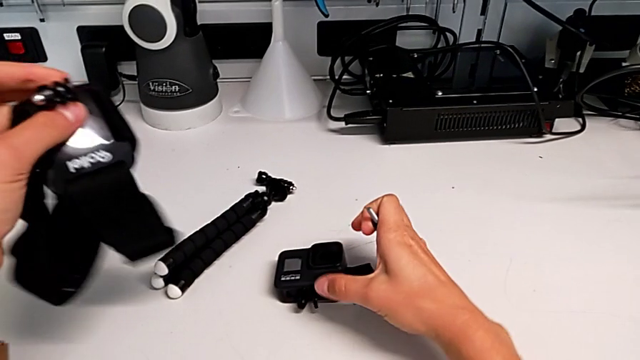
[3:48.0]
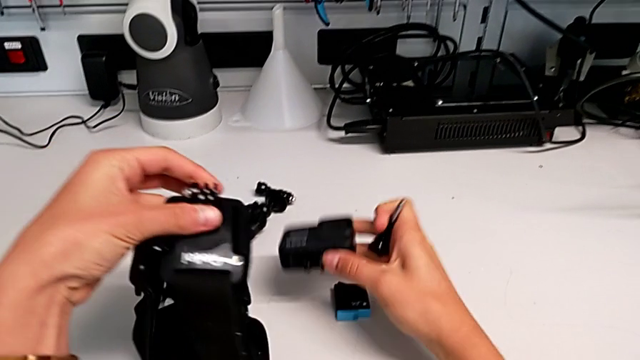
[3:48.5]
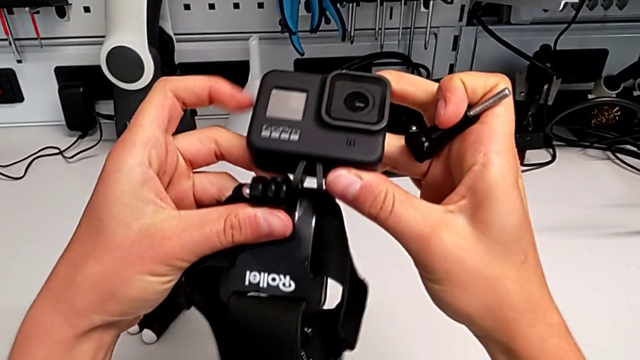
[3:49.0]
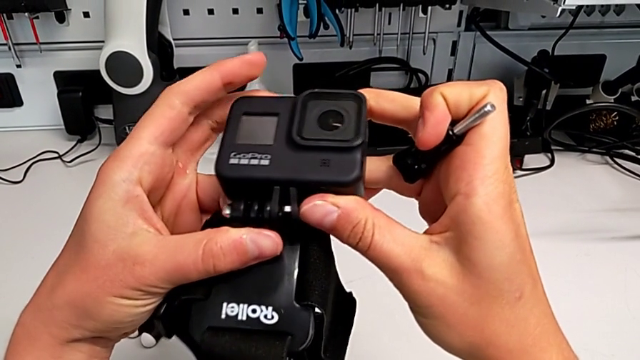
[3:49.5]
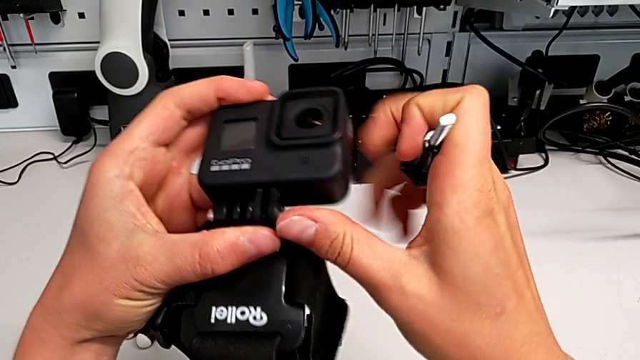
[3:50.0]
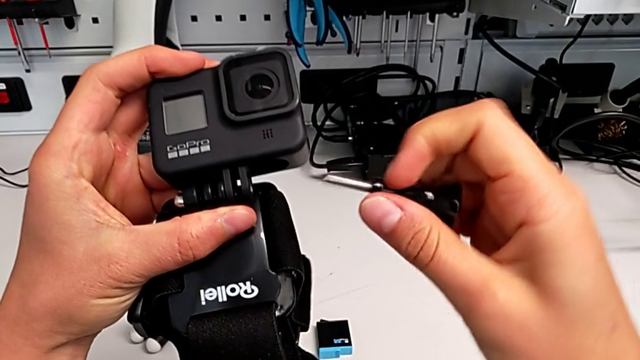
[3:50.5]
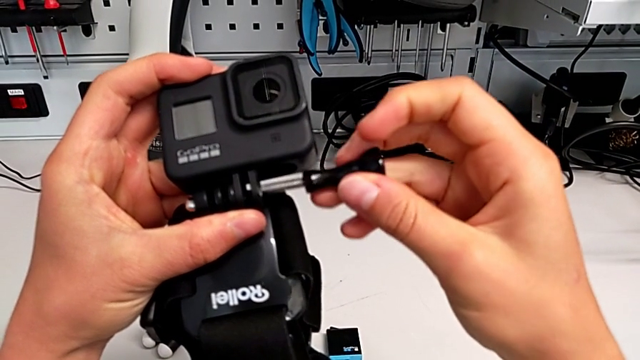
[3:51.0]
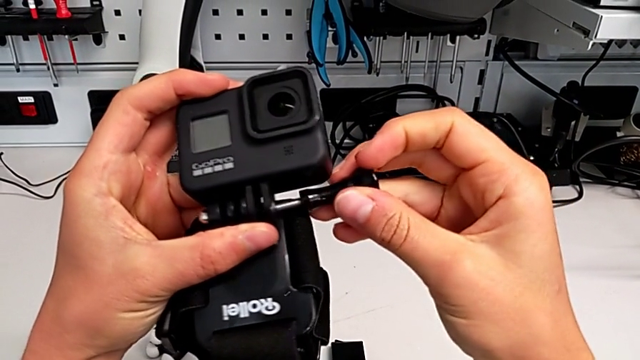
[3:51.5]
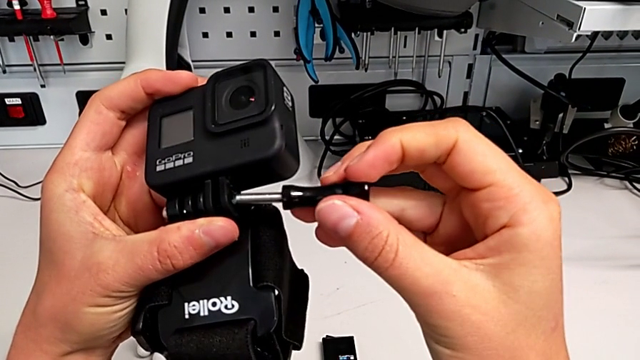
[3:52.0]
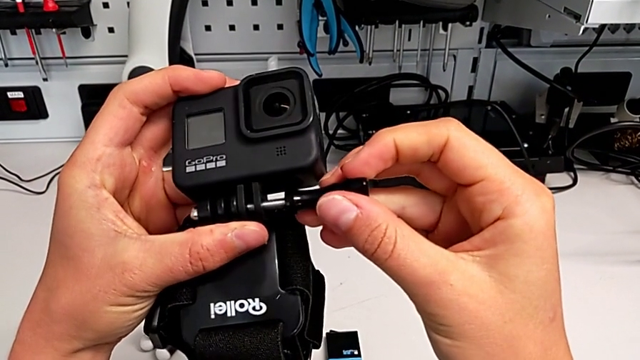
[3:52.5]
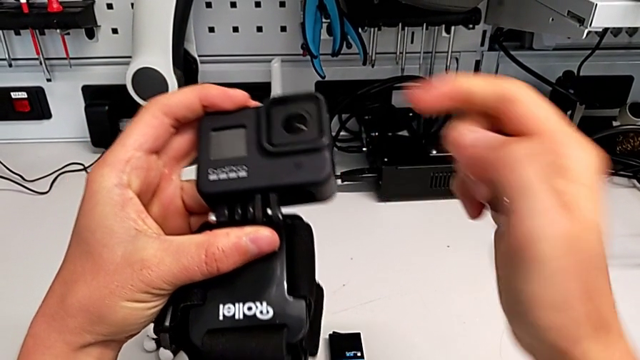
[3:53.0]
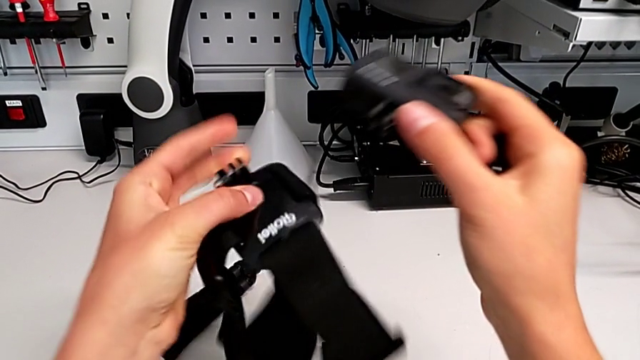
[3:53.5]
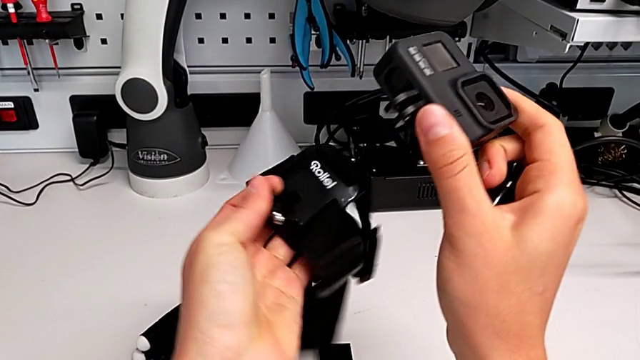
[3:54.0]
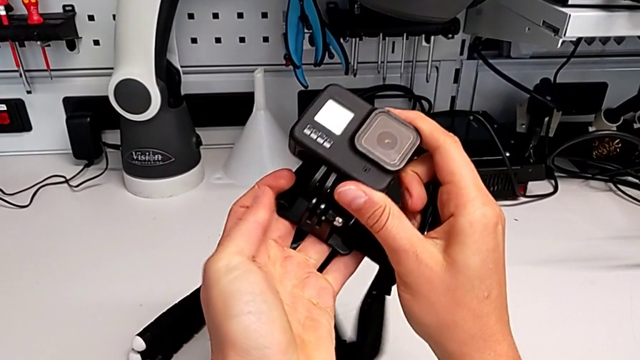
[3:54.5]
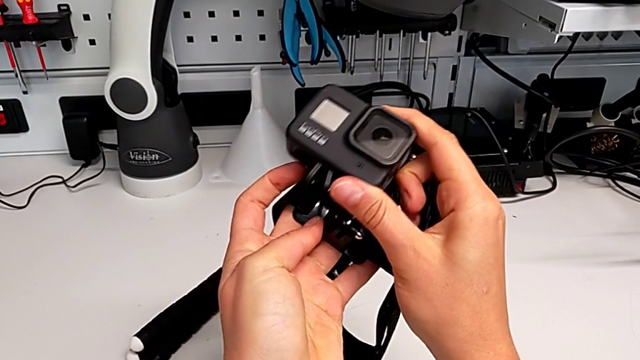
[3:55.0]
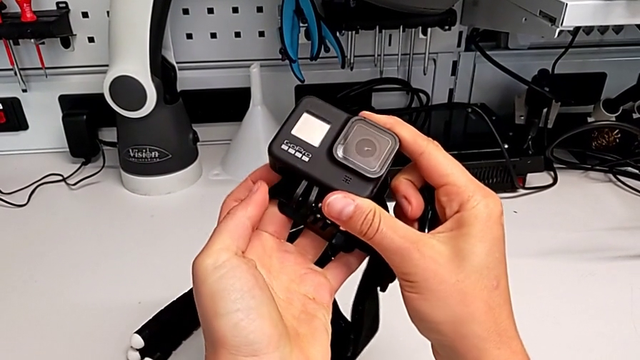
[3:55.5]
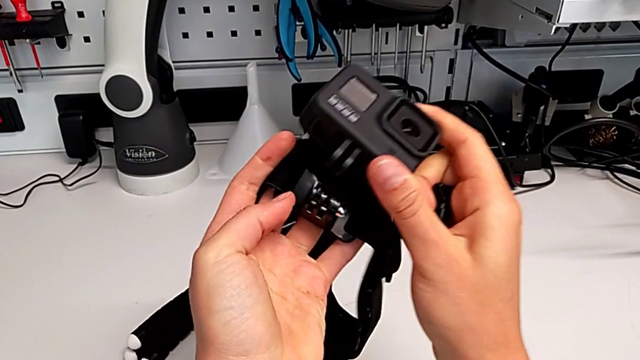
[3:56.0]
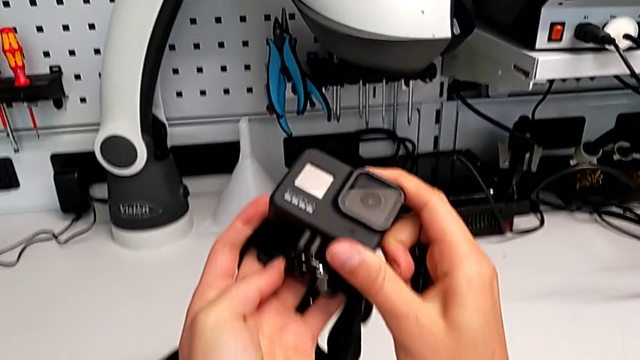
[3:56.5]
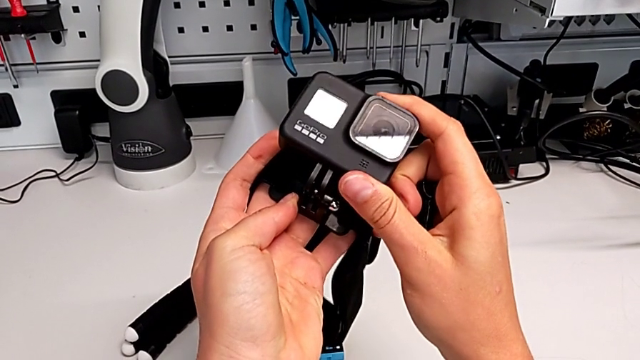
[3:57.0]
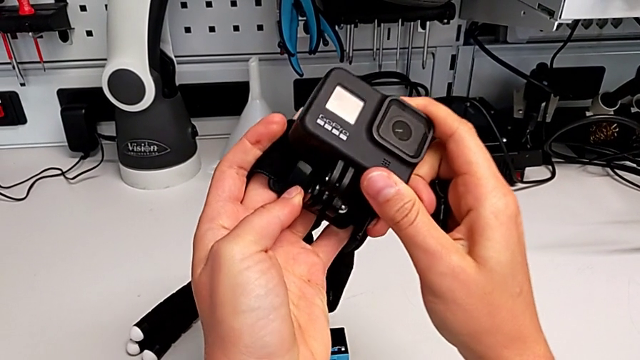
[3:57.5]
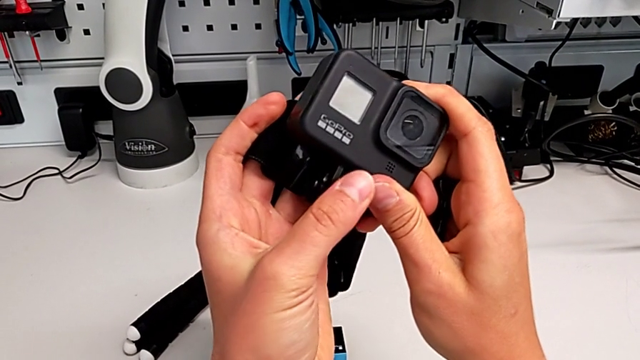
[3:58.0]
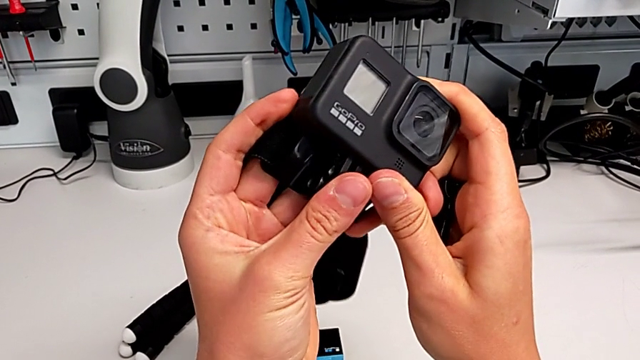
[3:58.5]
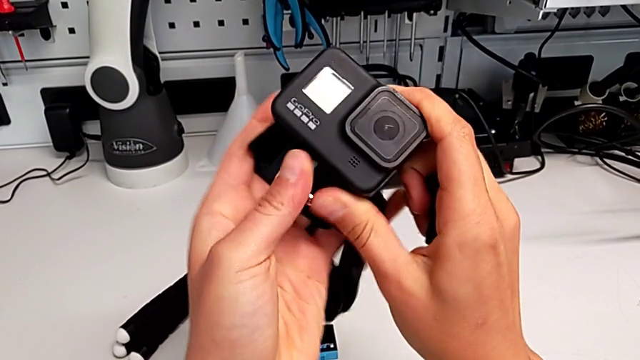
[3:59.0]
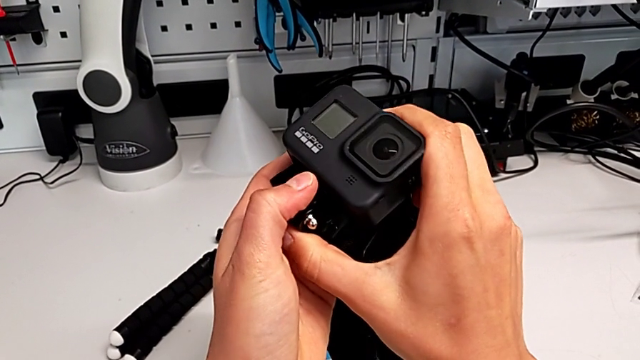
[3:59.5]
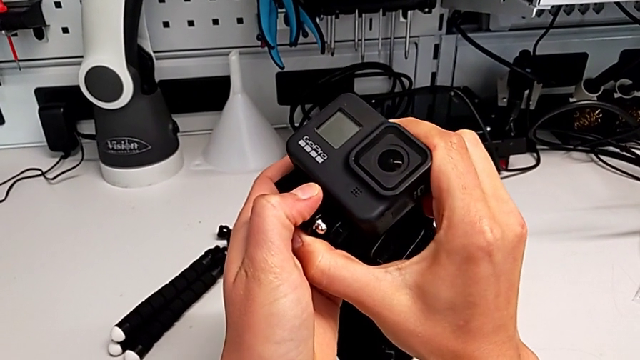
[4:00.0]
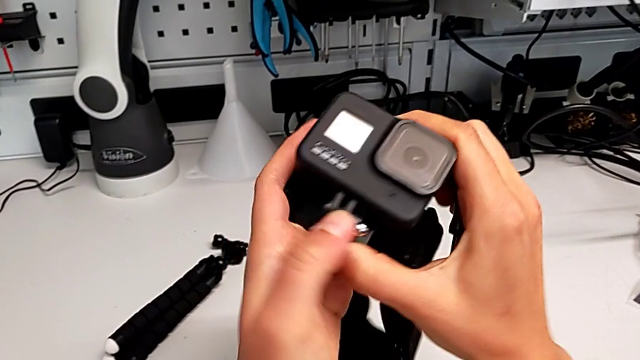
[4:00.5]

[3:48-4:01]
The camera wearer is assembling the strap to the GoPro. They grab the GoPro, assemble the strap, insert the screw, rotate the strap and assemble the GoPro.

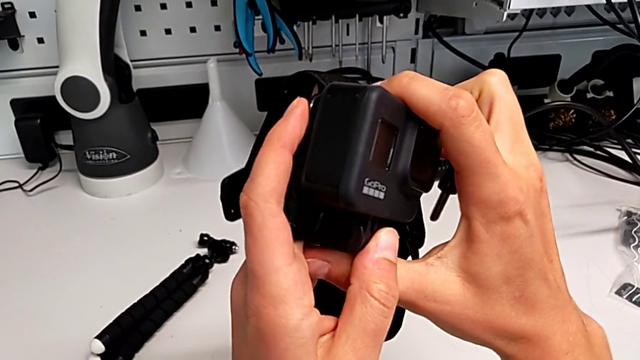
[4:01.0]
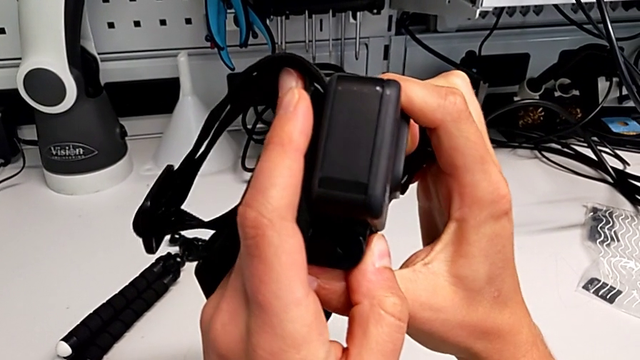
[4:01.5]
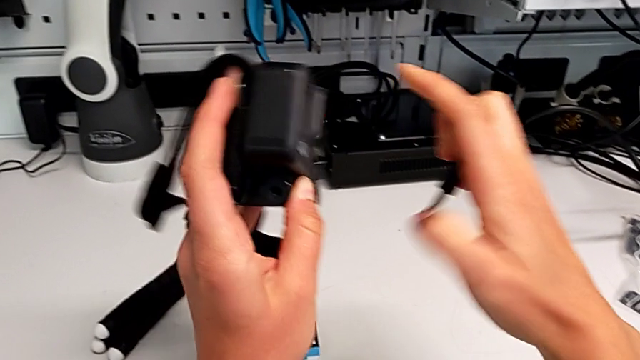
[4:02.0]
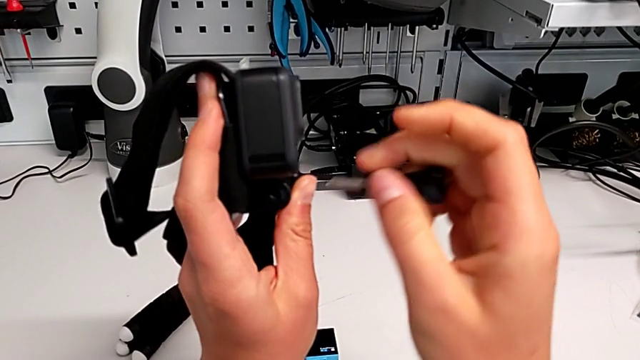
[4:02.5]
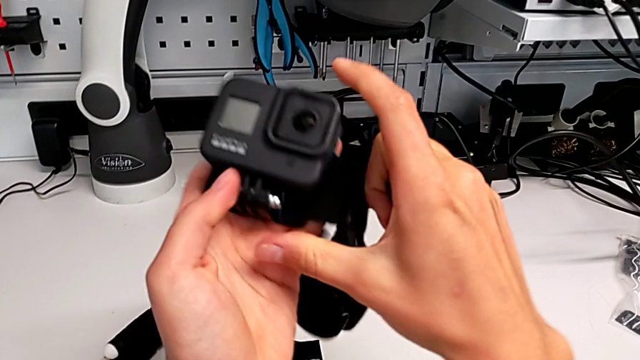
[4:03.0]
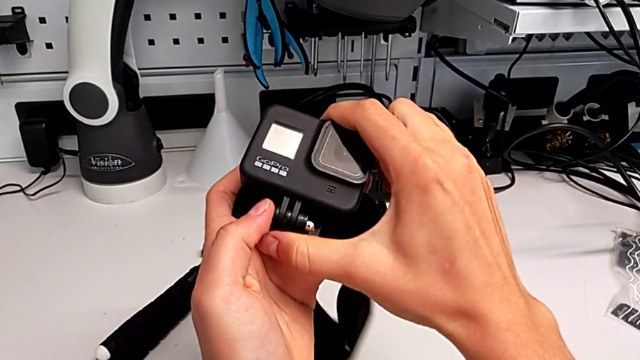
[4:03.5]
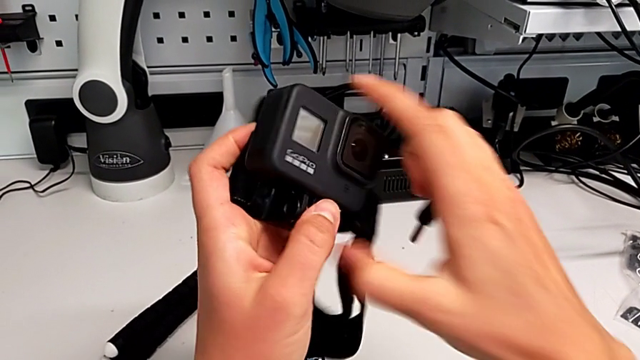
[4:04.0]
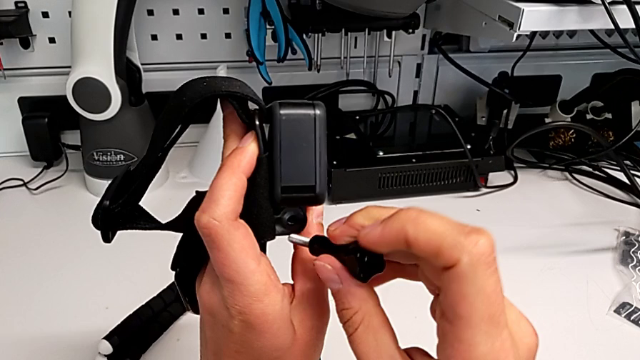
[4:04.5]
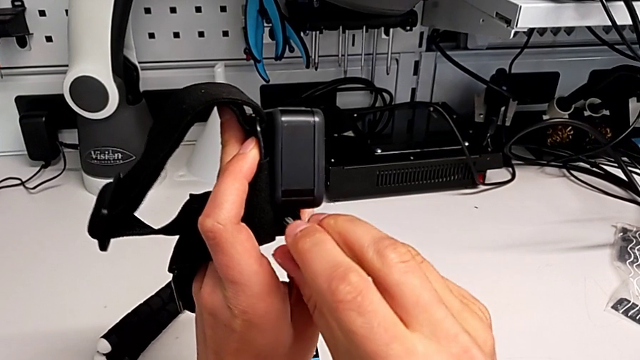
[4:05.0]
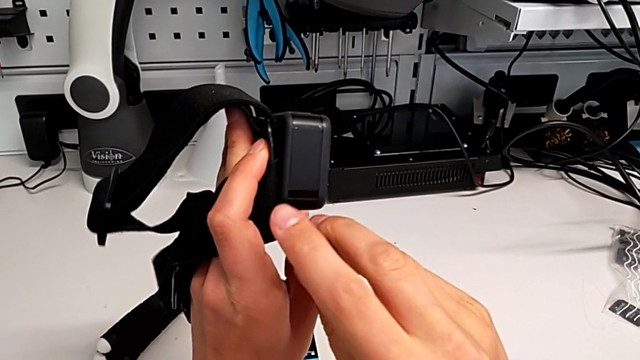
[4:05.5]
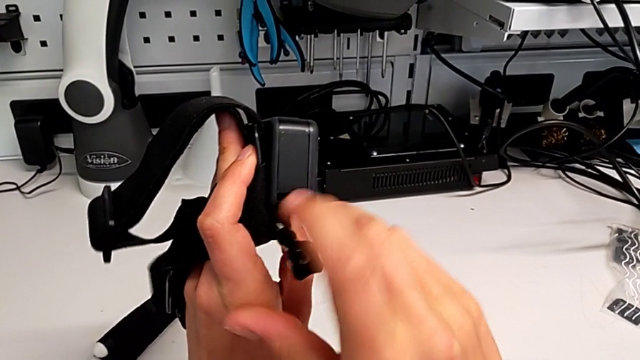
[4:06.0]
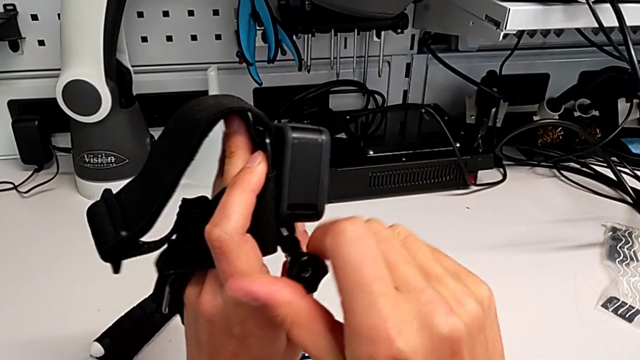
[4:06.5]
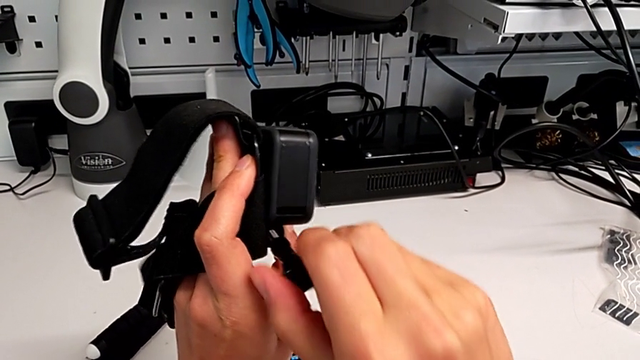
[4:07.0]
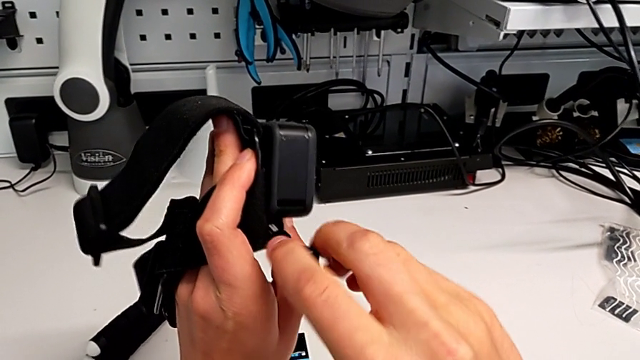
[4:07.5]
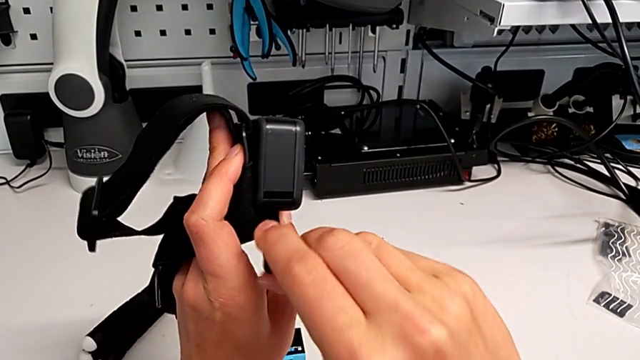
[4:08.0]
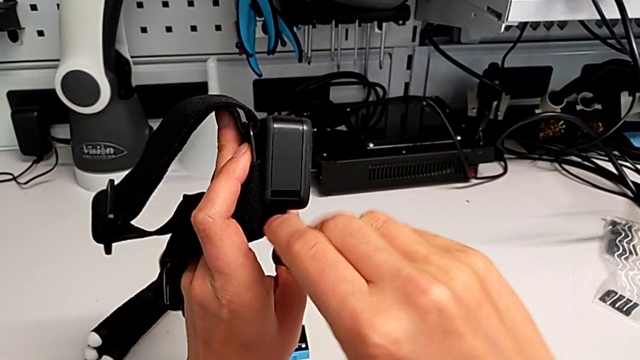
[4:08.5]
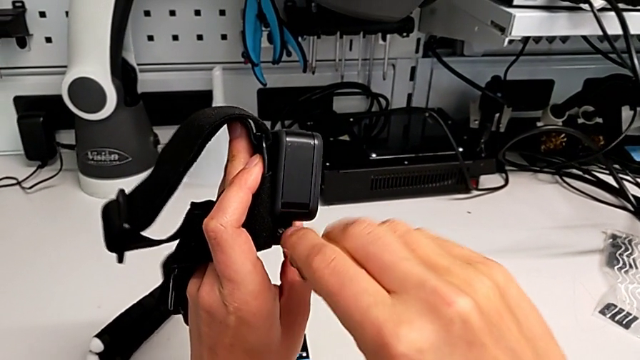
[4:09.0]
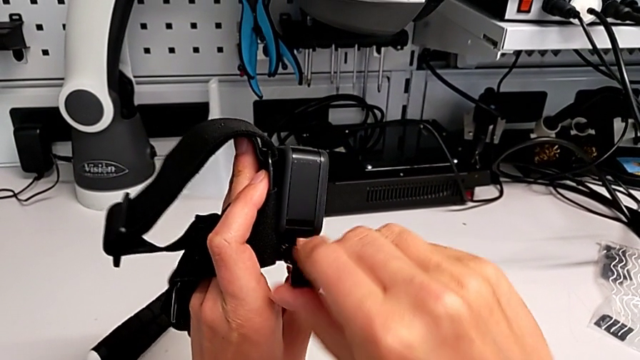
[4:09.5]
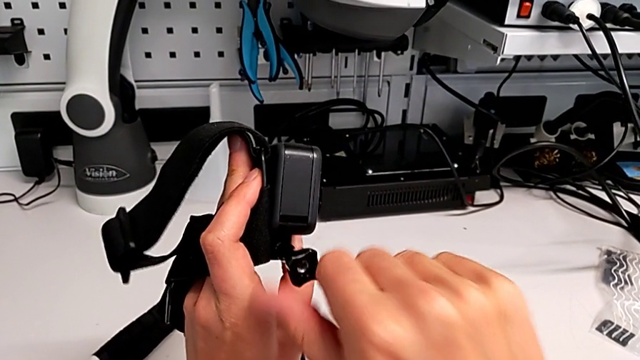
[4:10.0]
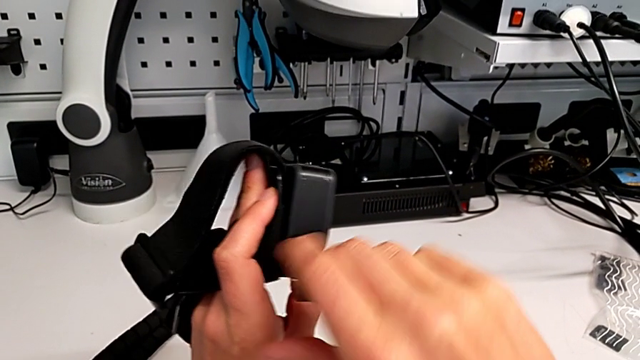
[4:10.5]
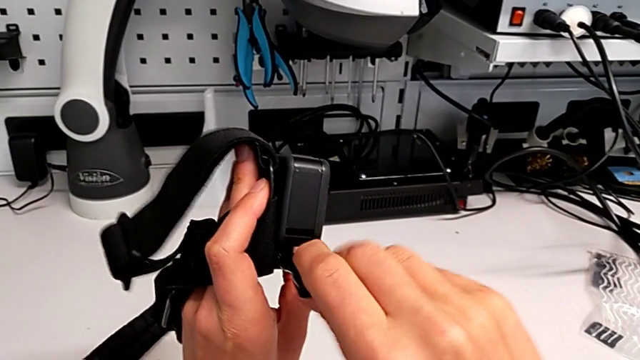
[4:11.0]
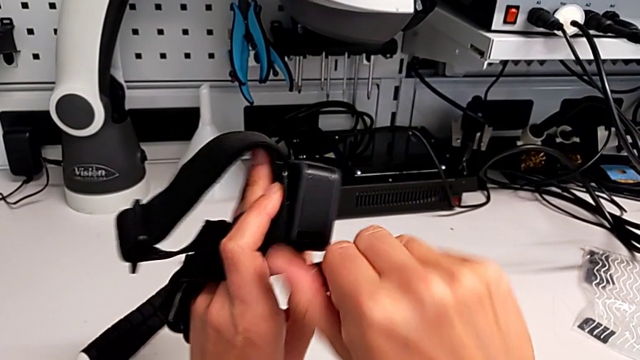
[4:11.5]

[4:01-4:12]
The camera wearer is assembling the strap to the GoPro. They align the strap, push the GoPro, insert the screw and screw it.
